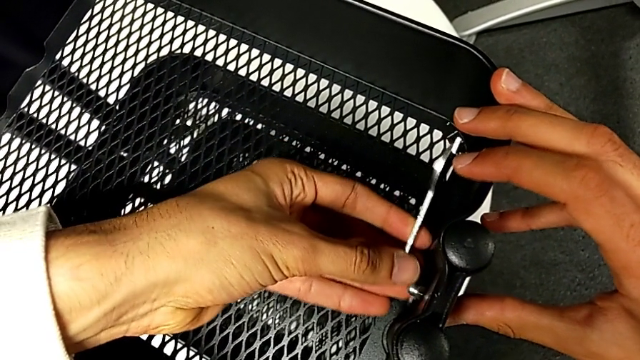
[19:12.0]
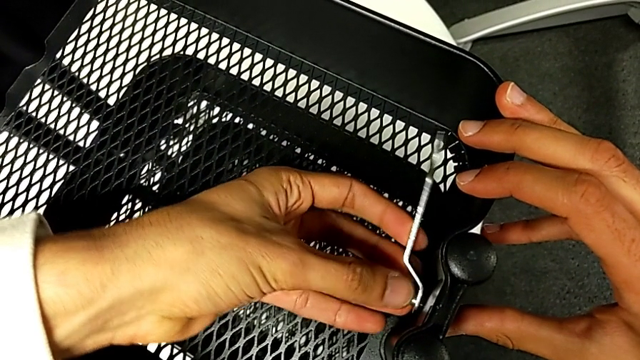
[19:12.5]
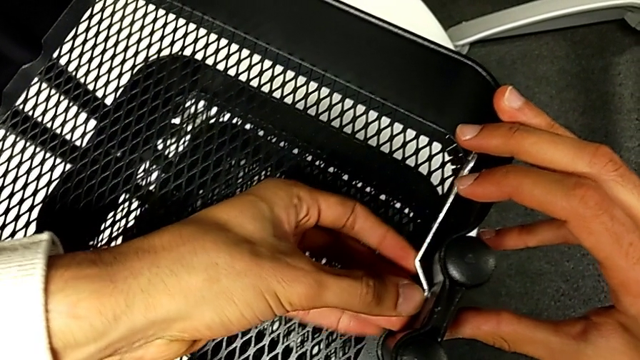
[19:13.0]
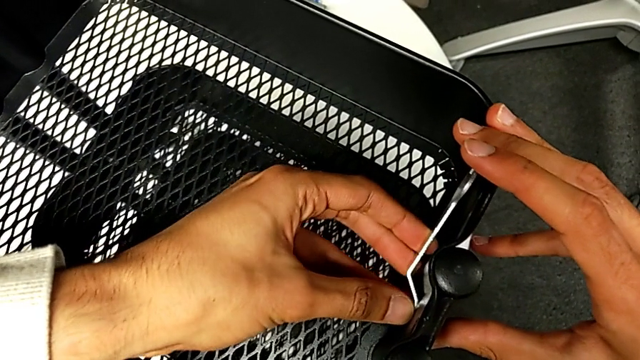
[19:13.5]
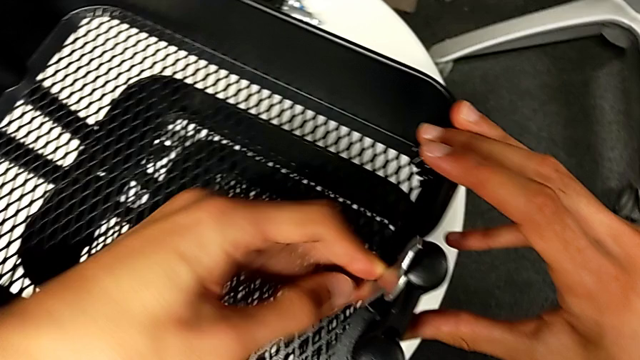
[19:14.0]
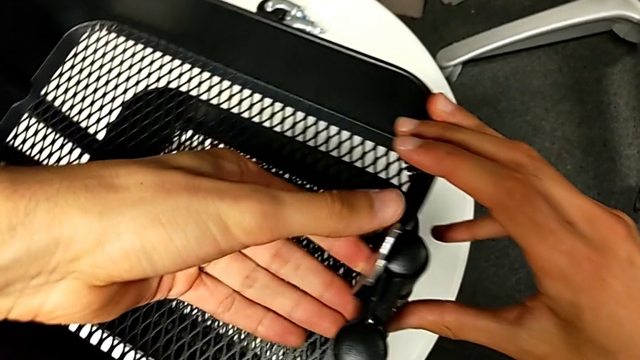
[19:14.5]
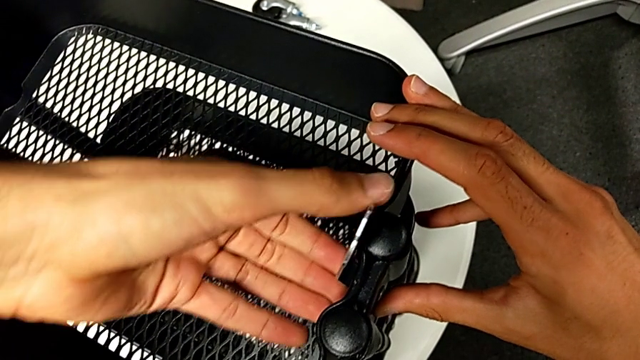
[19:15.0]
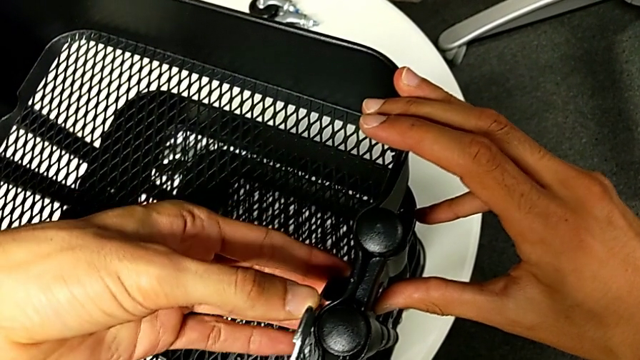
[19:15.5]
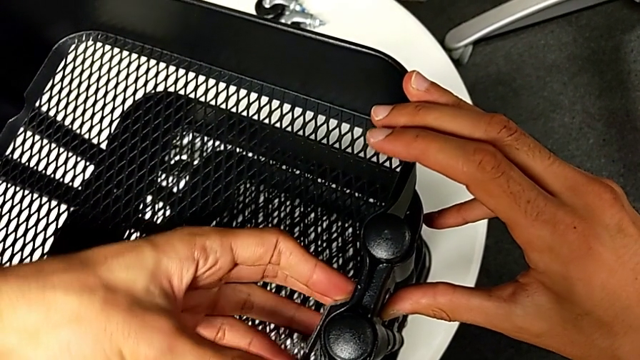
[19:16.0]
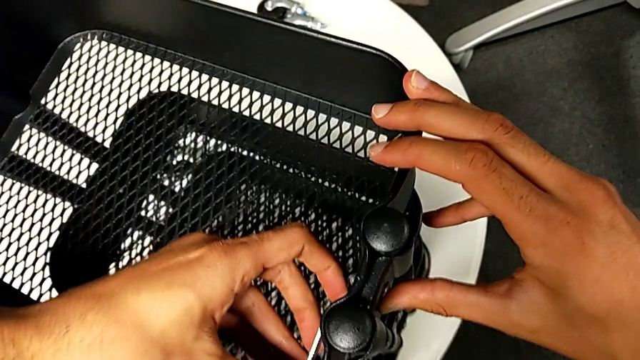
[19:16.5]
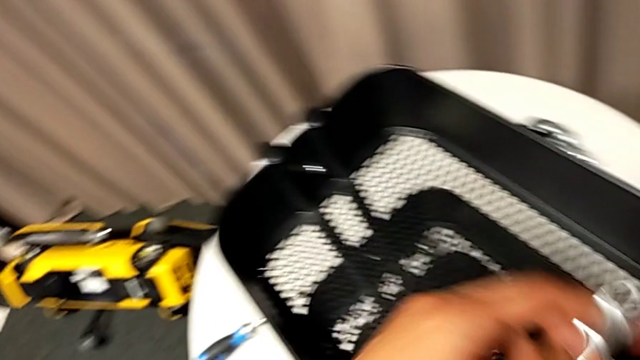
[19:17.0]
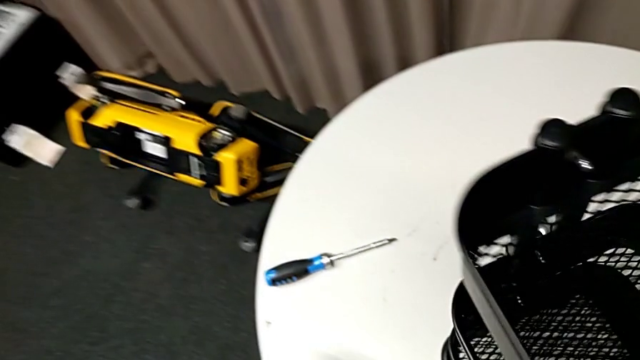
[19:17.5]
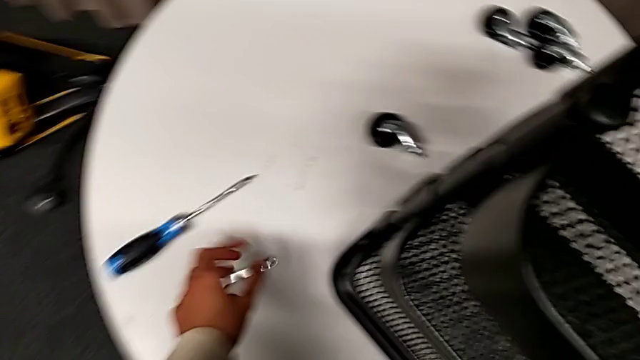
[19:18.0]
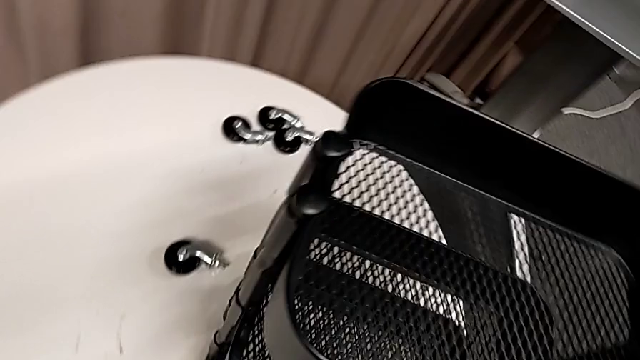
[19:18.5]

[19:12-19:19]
The camera wearer is tightening all the hexagonal cap nuts. They screw the hexagon cap nut and place the hexagonal wrench.

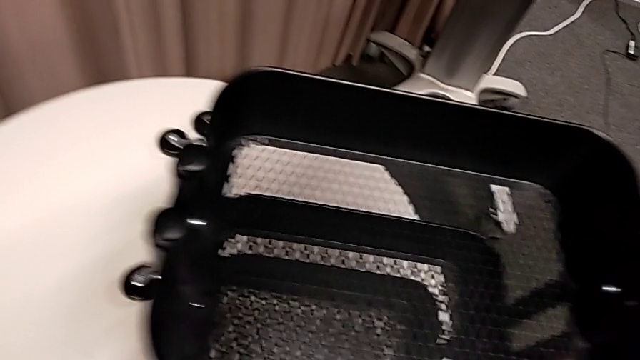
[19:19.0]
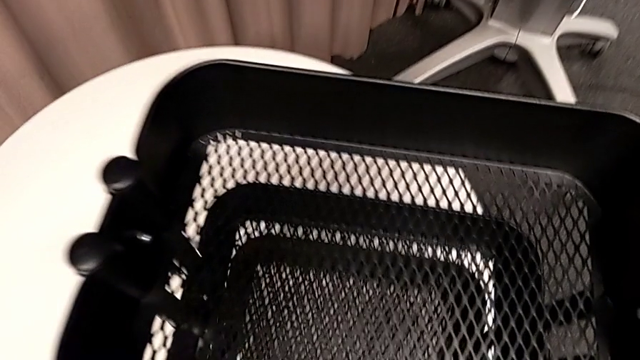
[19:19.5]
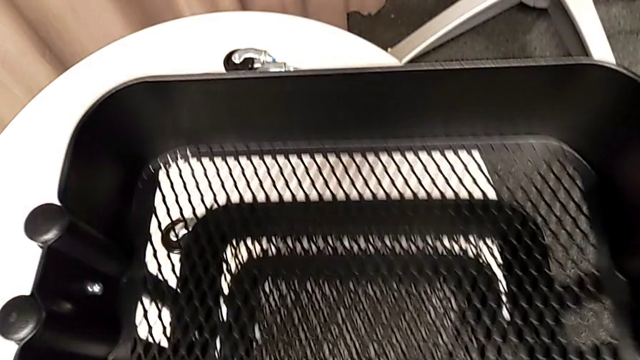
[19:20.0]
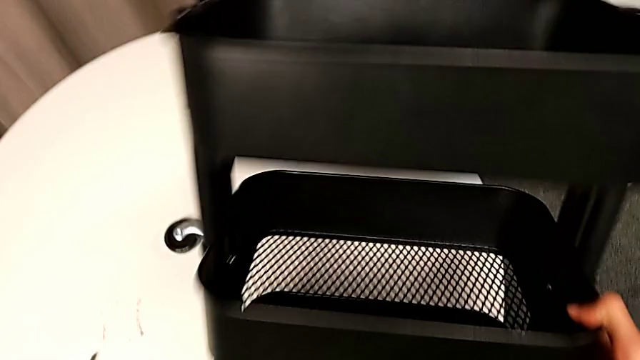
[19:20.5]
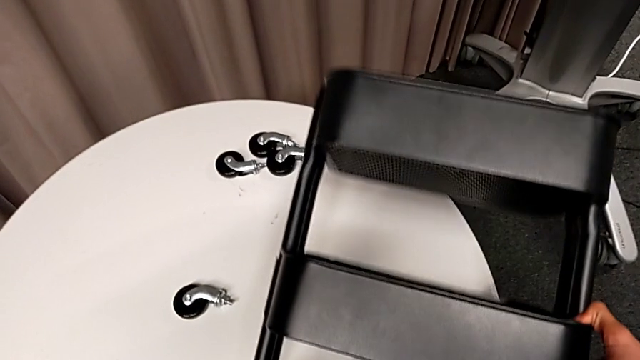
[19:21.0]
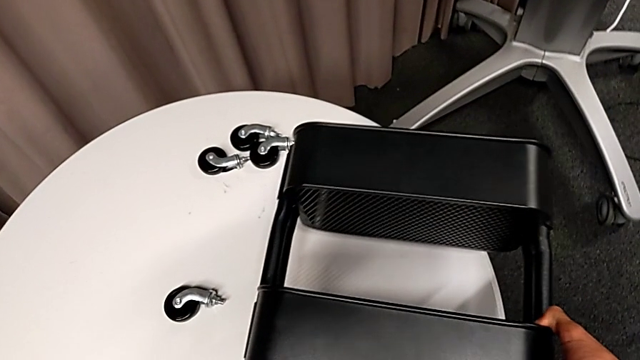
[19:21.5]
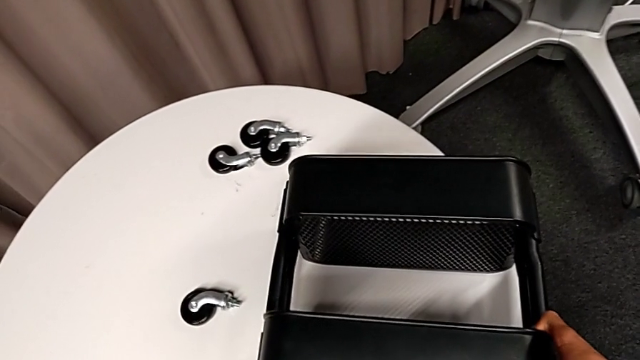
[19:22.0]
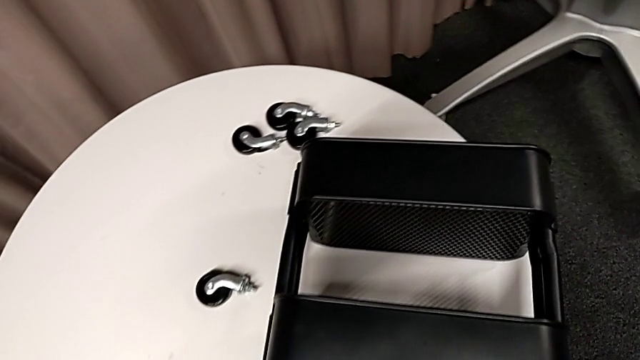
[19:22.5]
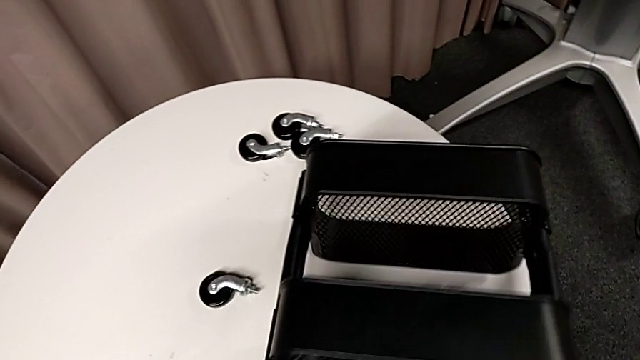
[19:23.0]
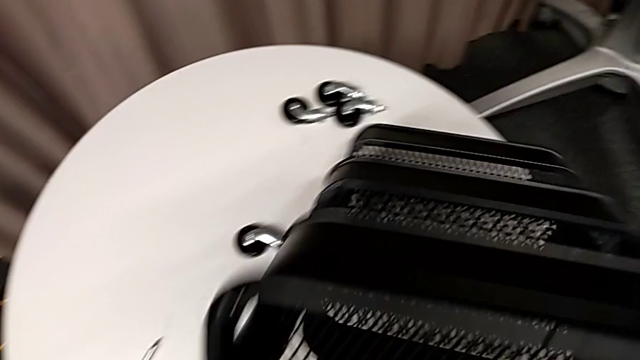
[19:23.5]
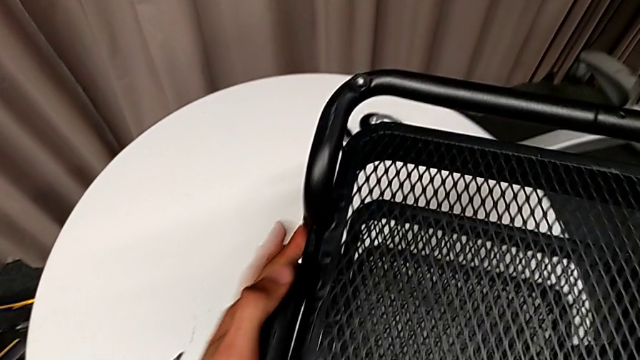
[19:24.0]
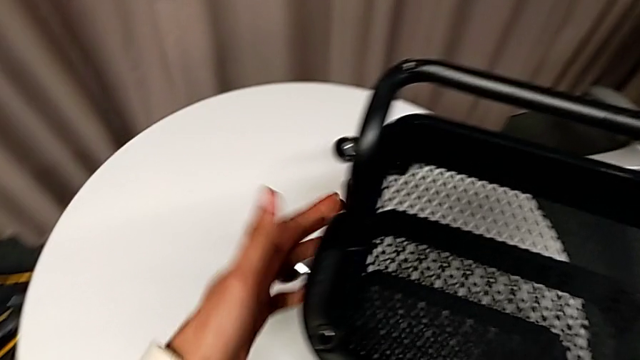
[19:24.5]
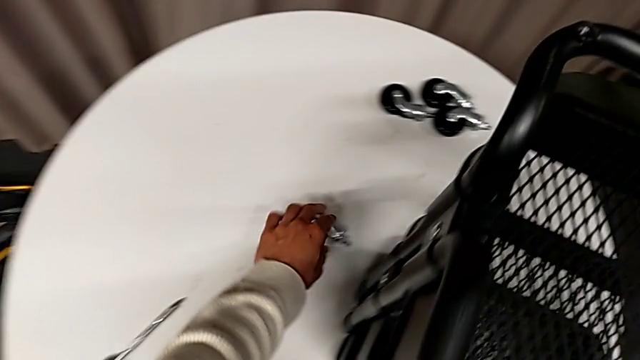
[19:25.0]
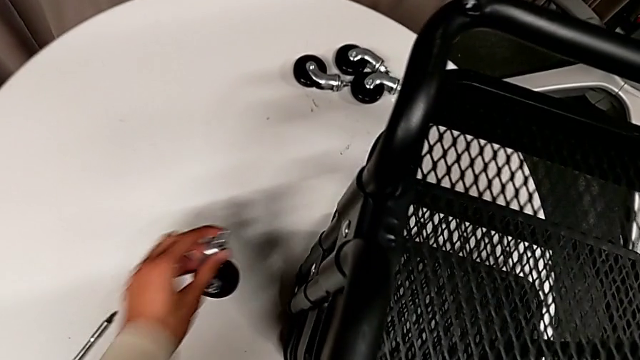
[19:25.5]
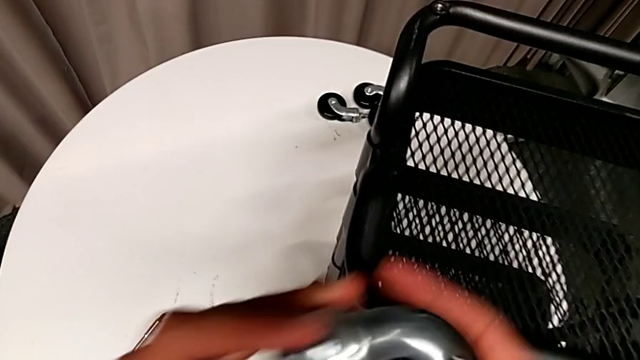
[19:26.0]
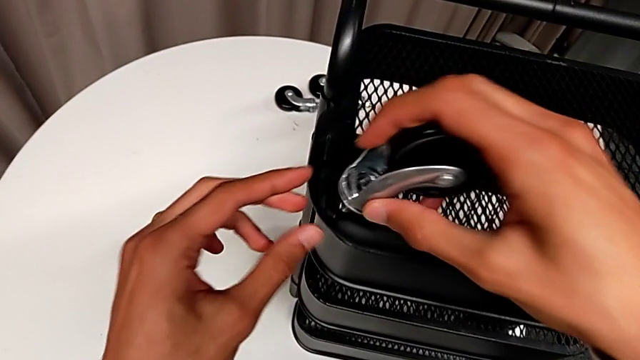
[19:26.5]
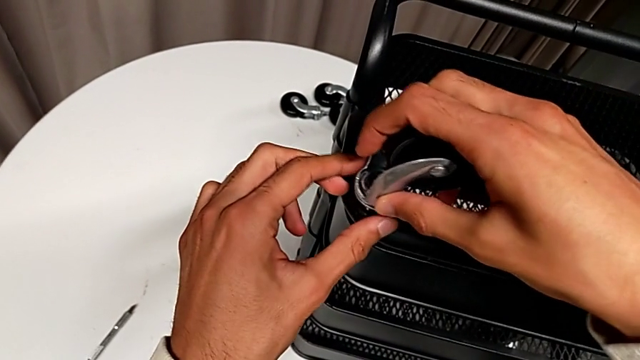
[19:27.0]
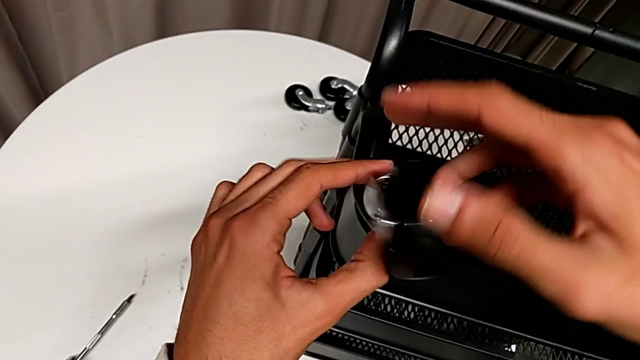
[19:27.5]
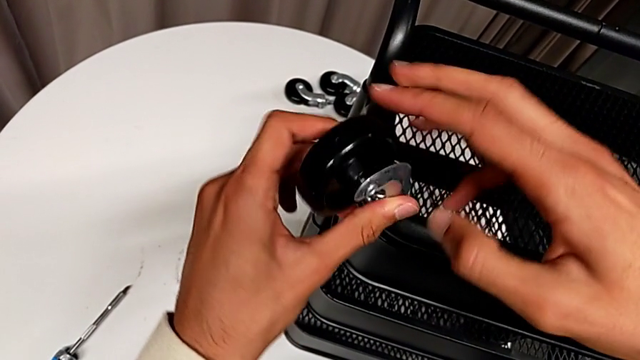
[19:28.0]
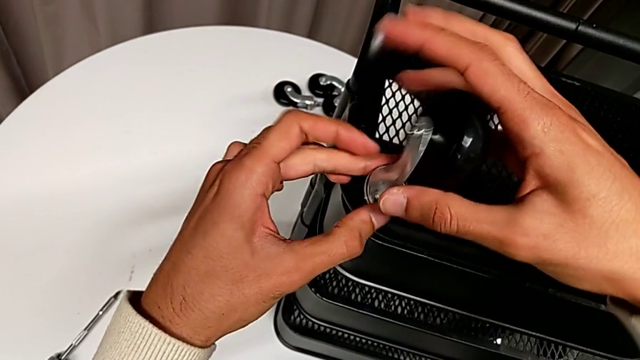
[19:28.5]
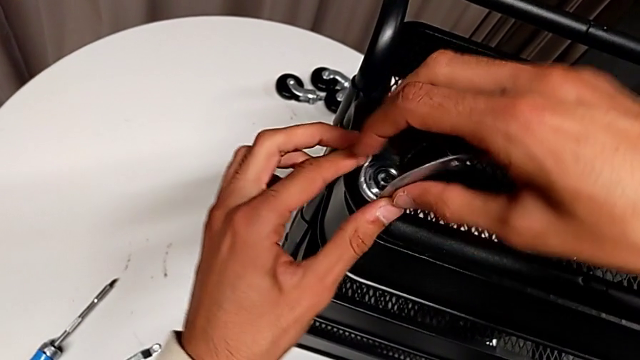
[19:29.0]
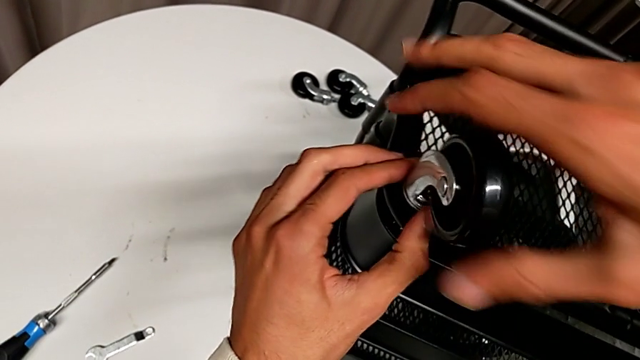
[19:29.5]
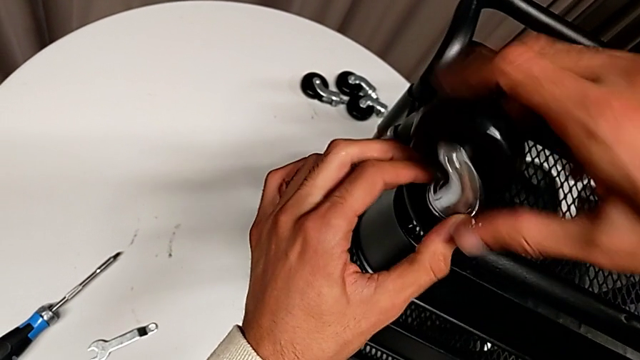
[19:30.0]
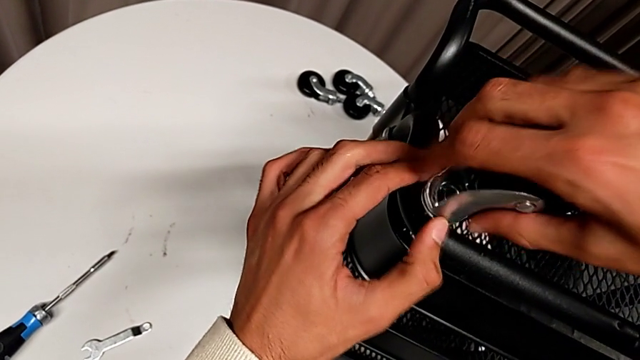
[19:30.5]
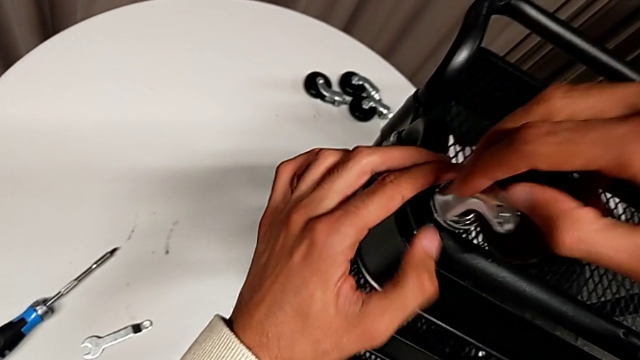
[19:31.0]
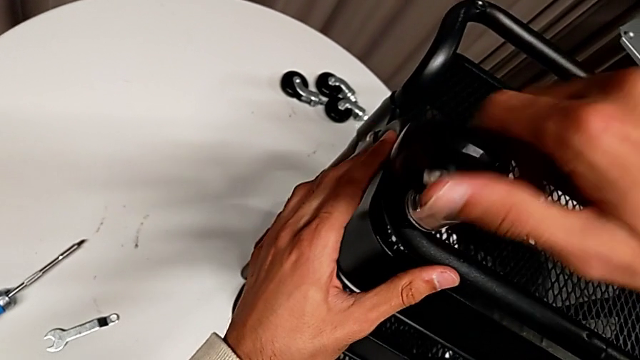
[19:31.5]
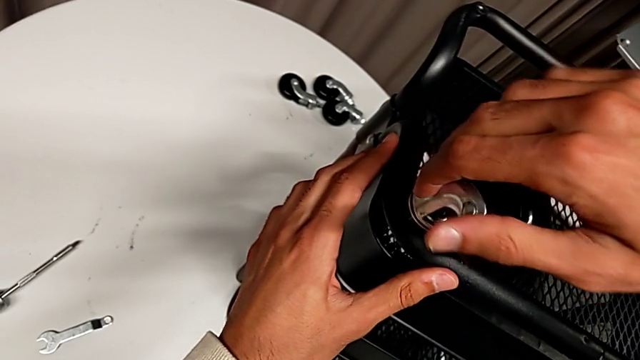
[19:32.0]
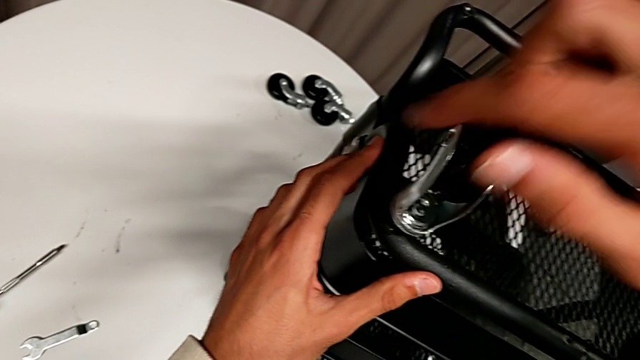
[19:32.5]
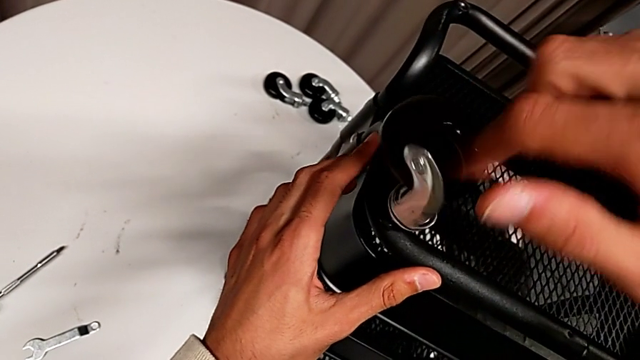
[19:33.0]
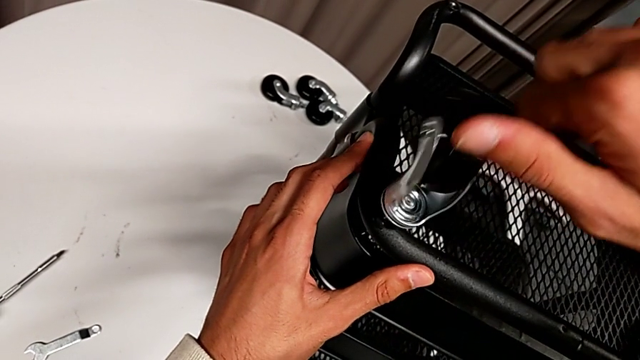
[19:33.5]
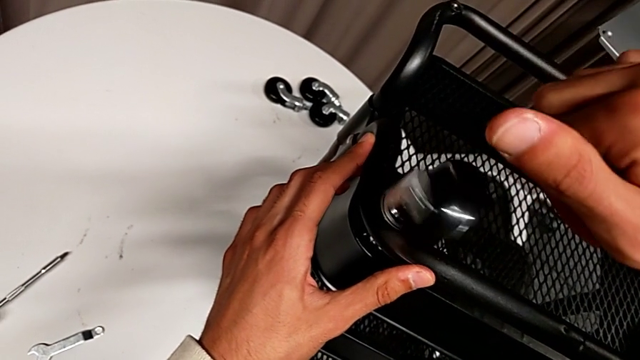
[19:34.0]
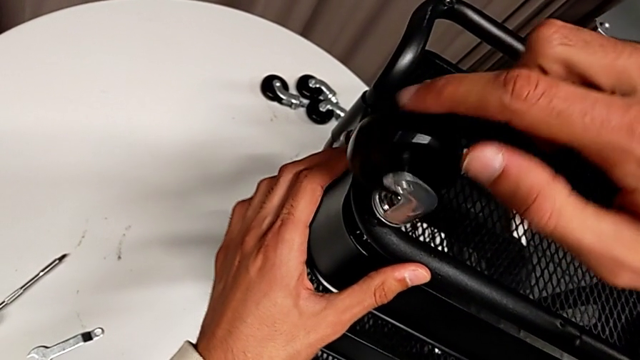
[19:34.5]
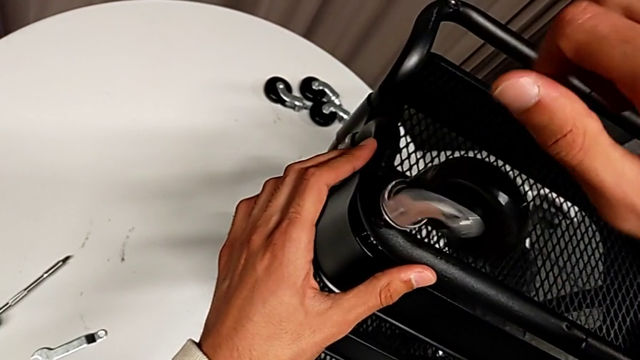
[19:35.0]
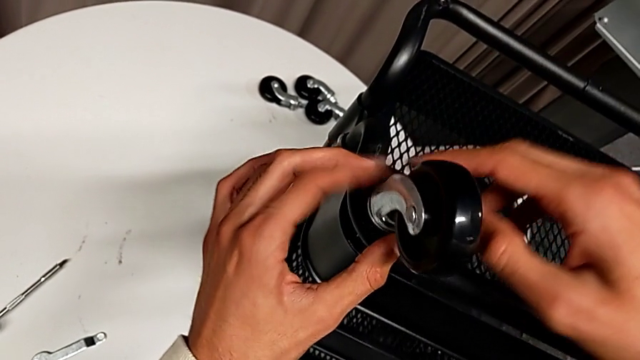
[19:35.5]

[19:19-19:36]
The camera wearer is assembling the wheels. They flip the whole utility cart twice, grab the first wheel, insert it and wrongly screw the wheel, which they keep turning into the base frame but aren't screwing.
